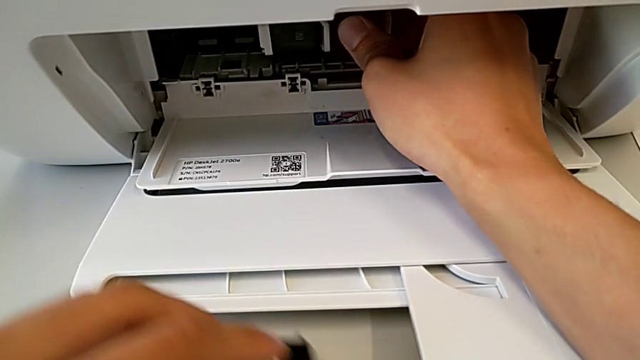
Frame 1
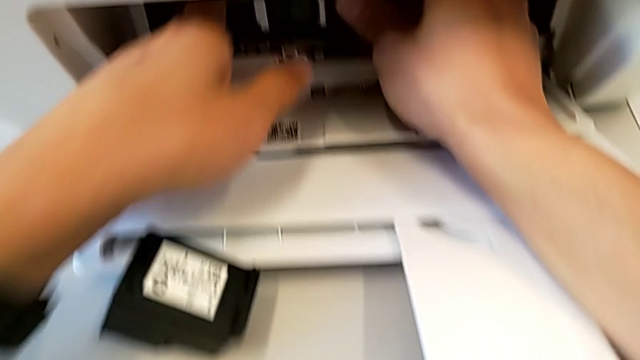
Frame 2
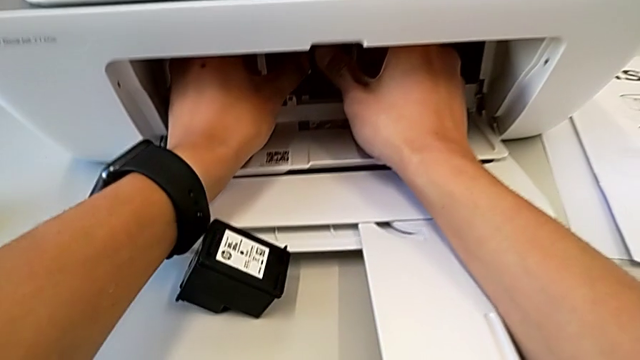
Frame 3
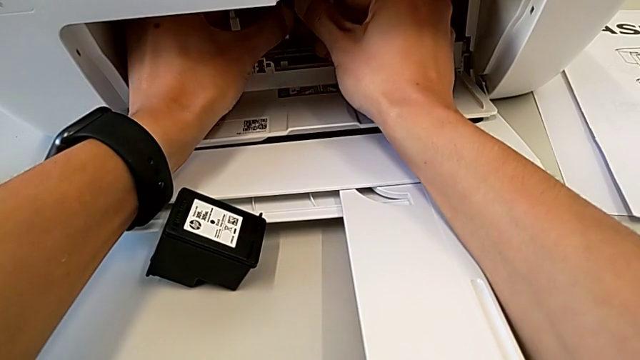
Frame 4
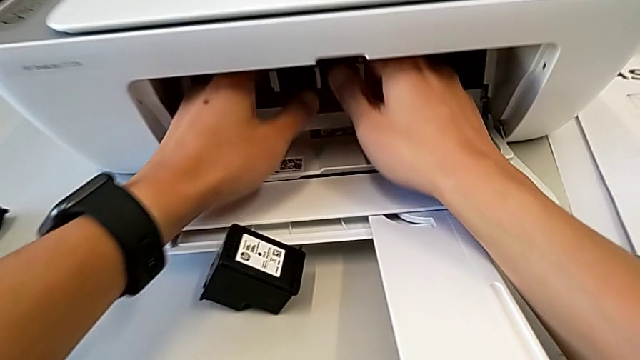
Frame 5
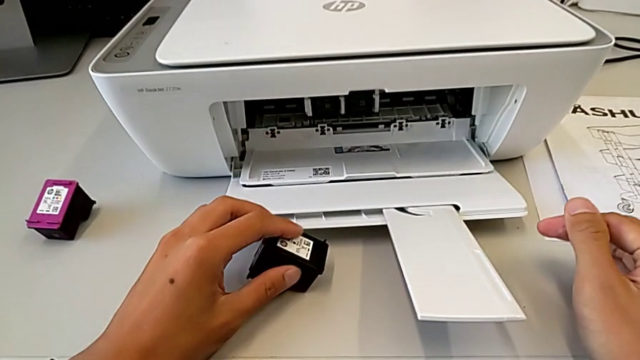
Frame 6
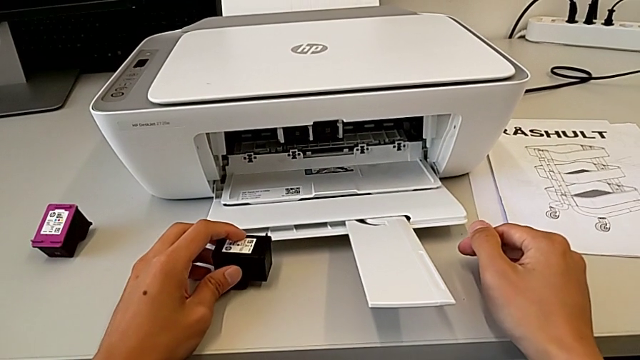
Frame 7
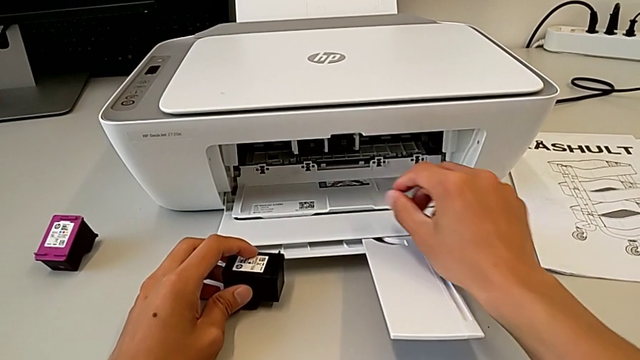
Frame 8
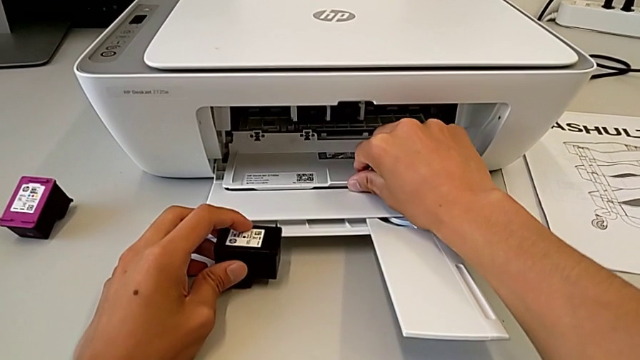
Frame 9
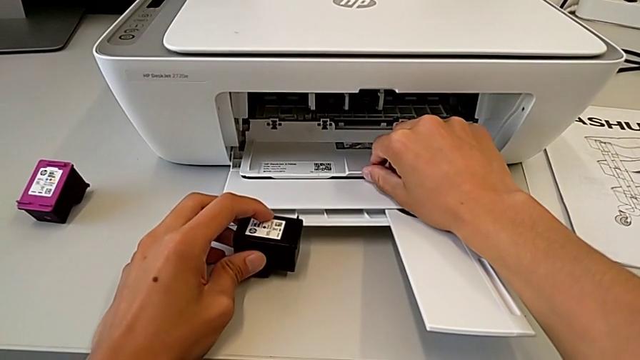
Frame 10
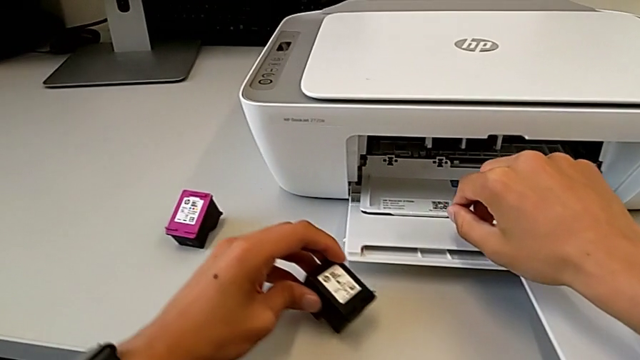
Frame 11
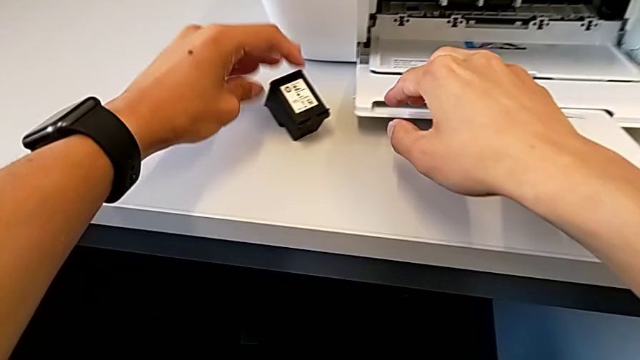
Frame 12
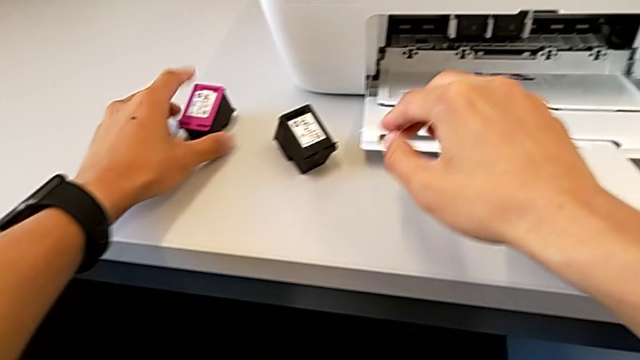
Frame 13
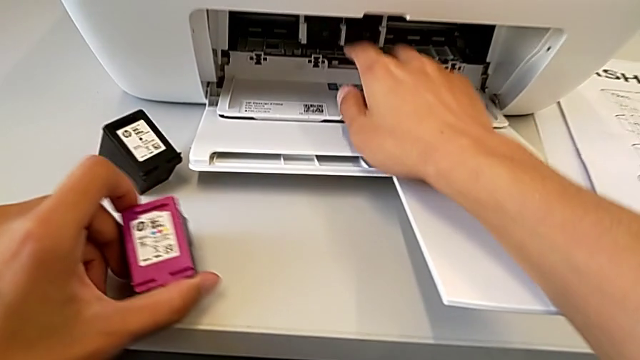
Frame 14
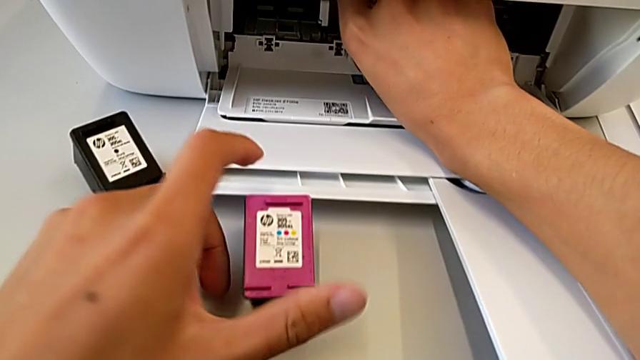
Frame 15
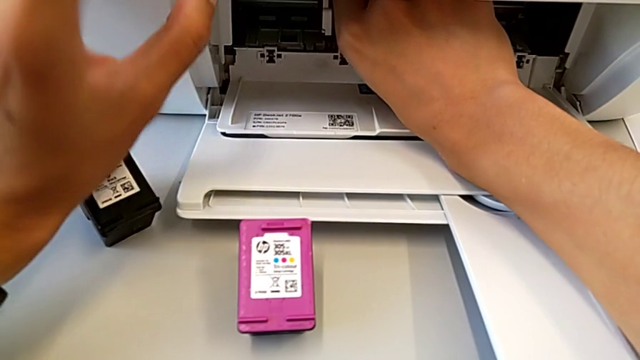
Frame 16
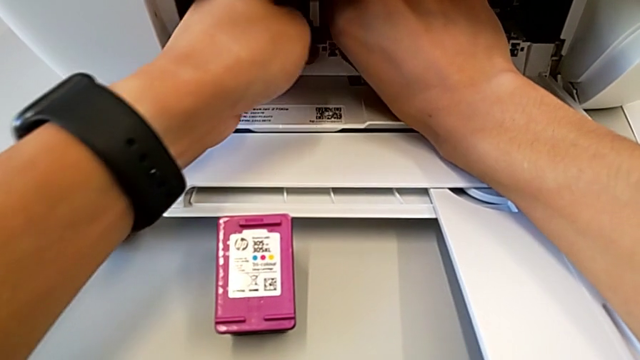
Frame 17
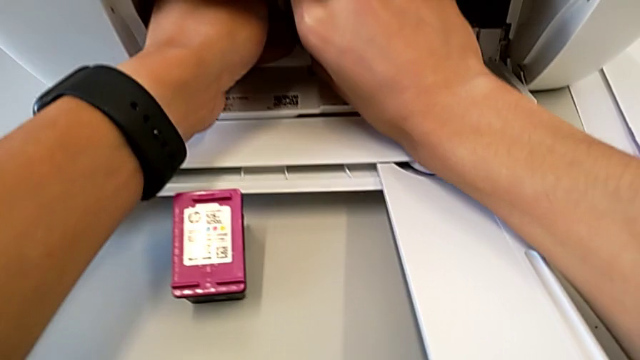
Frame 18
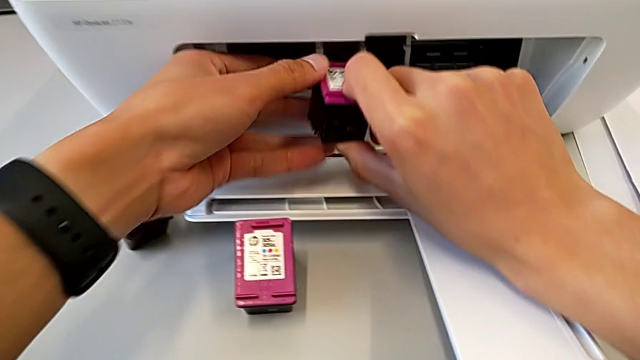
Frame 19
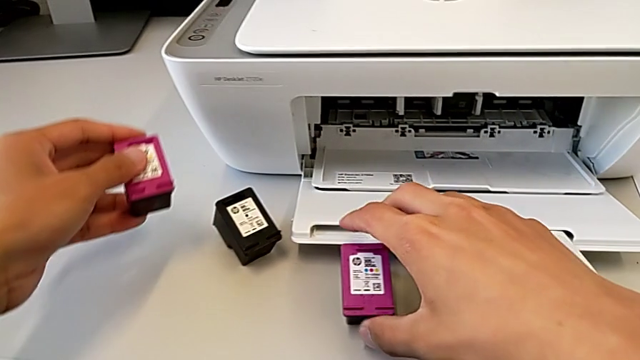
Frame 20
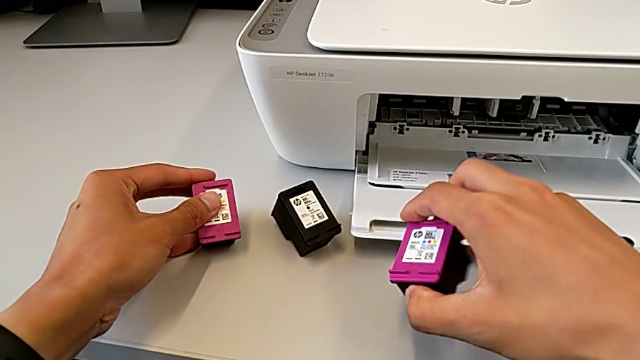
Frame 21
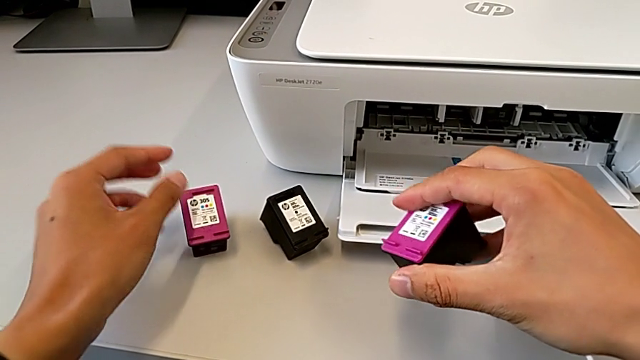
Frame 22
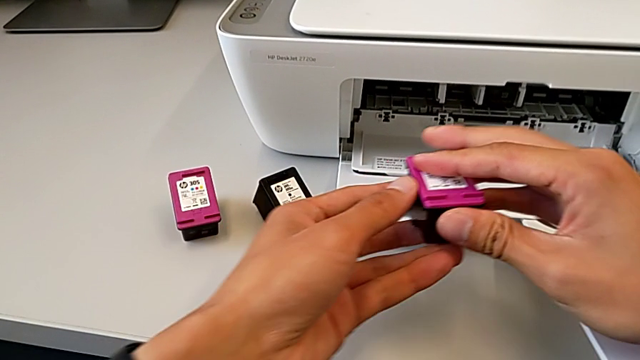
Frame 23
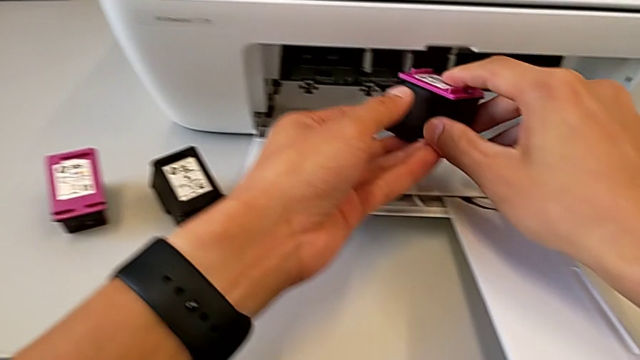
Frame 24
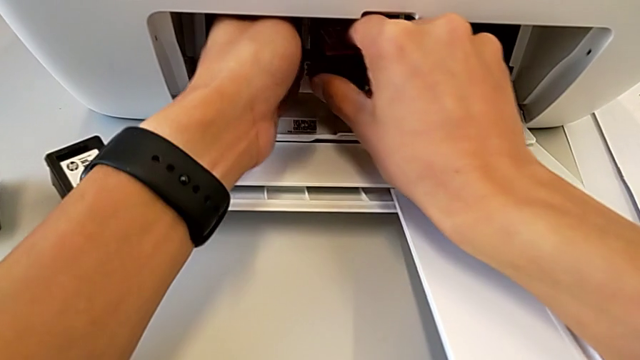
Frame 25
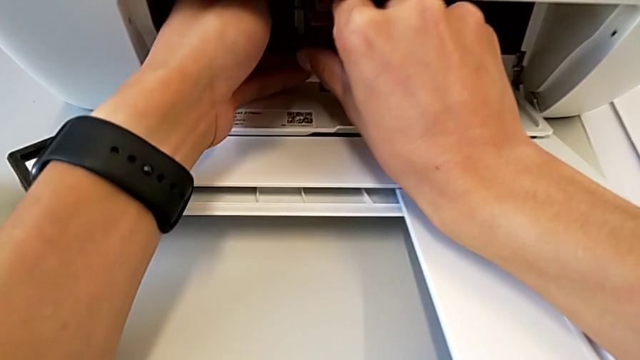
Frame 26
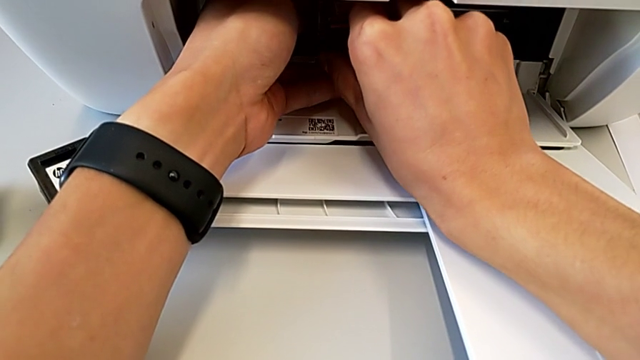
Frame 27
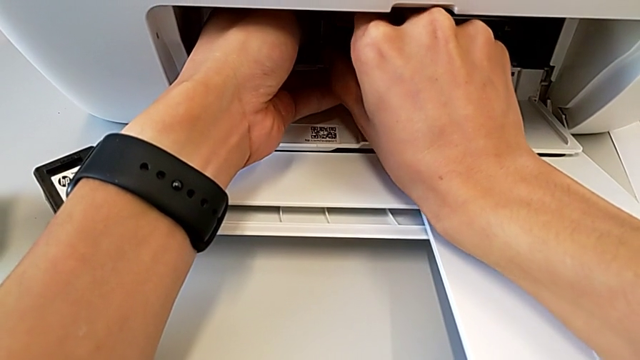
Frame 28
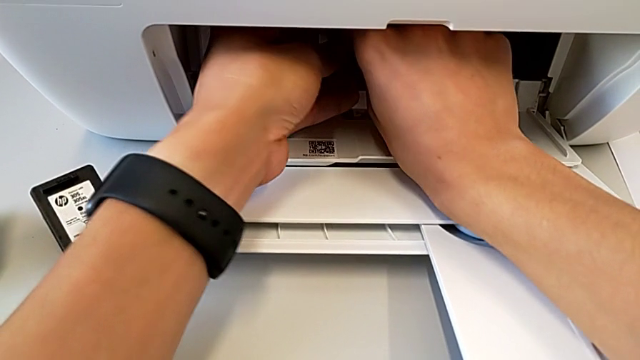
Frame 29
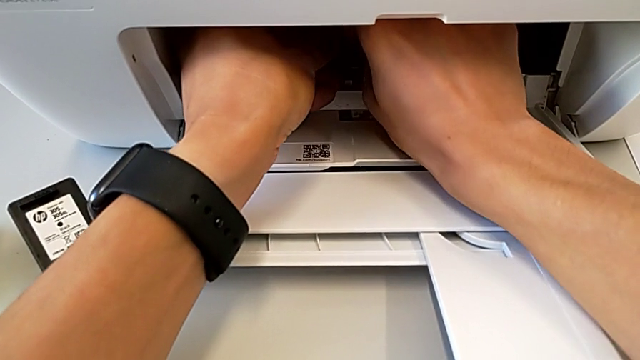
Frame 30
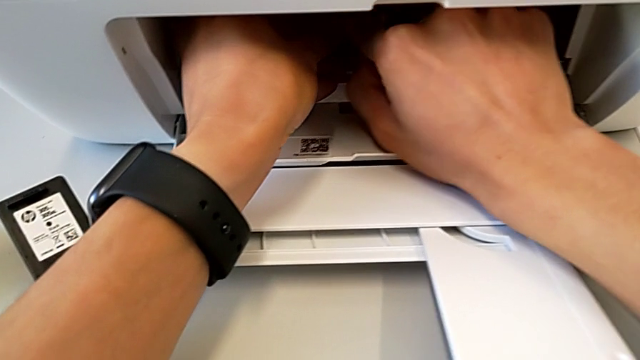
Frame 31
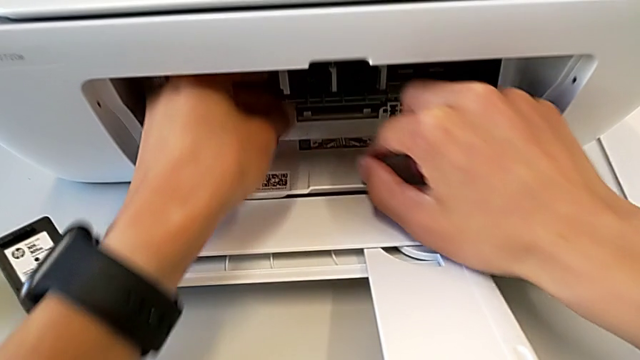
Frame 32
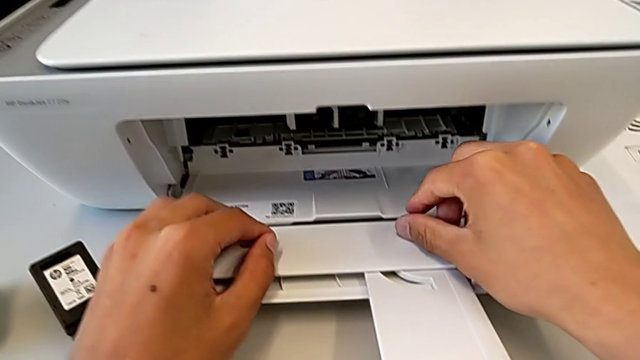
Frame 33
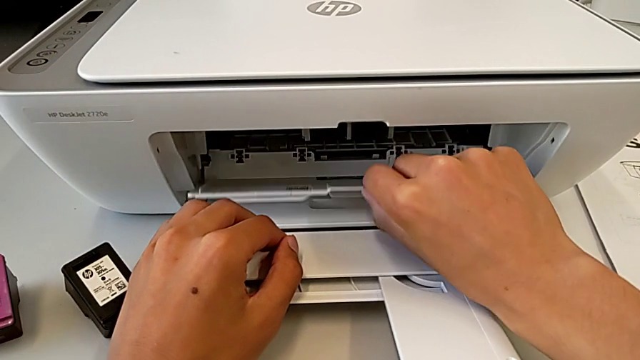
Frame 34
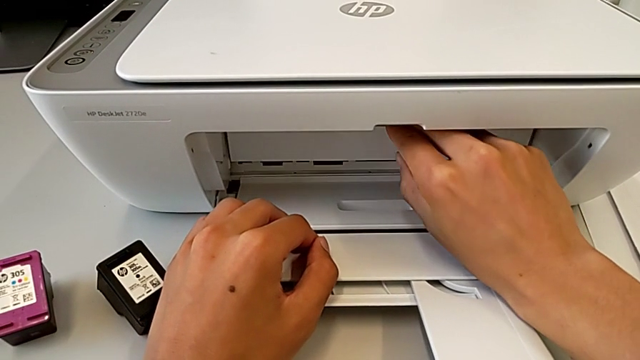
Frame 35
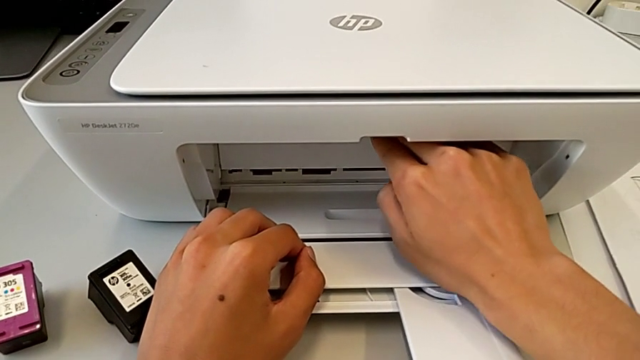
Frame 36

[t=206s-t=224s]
The camera wearer is exchanging the ink cartridges. They hold the ink cartridge, grab it, withdraw it, insert it and close the cartridge gate.

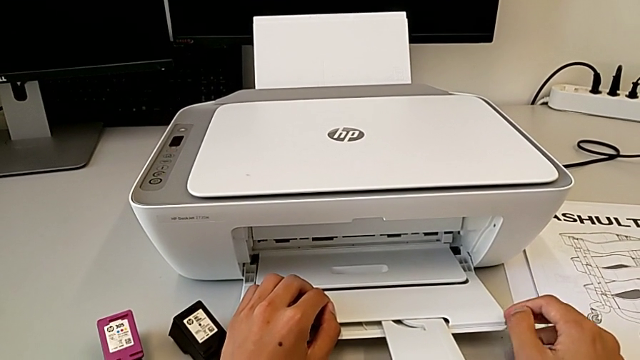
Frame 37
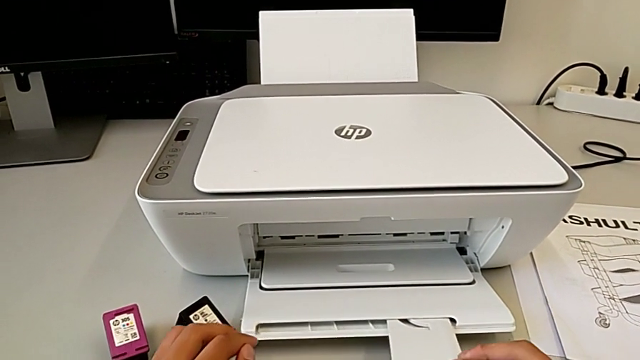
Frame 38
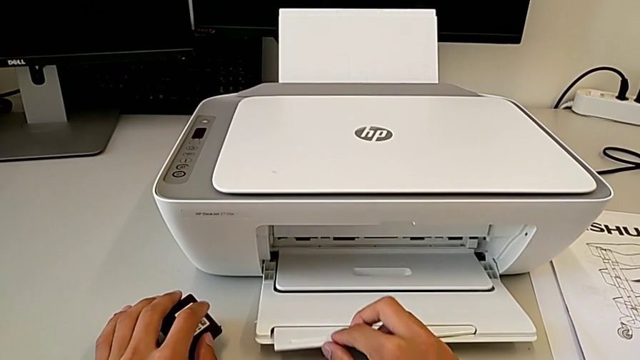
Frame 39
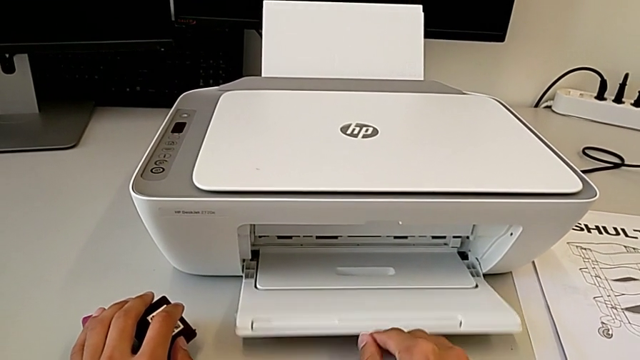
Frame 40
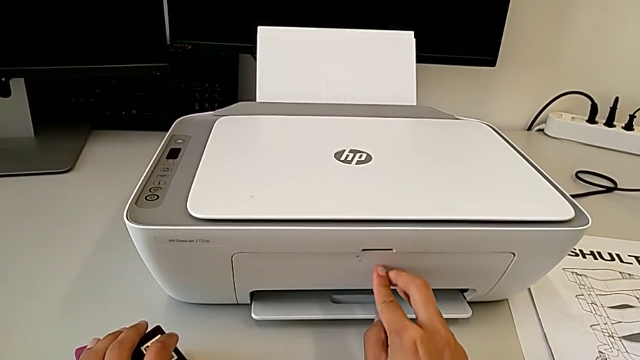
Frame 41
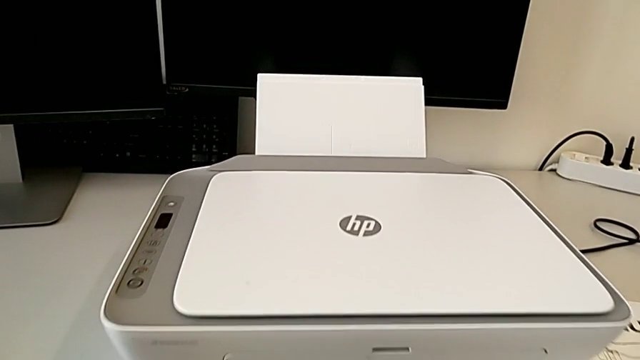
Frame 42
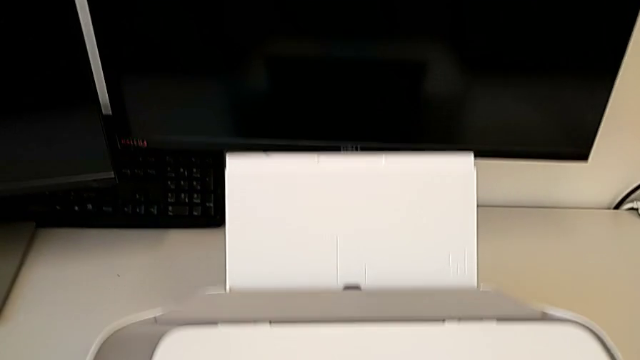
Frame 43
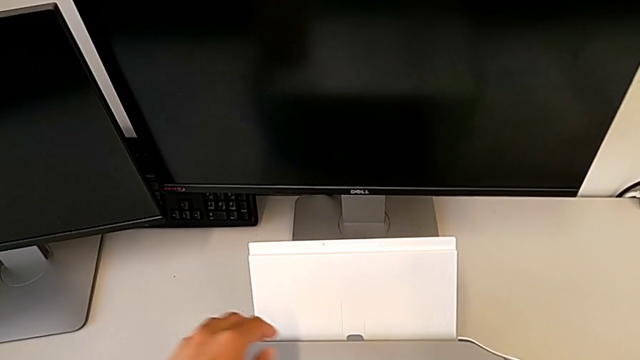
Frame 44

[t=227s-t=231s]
The camera wearer is closing everything in the printer. They close the paper tray.
